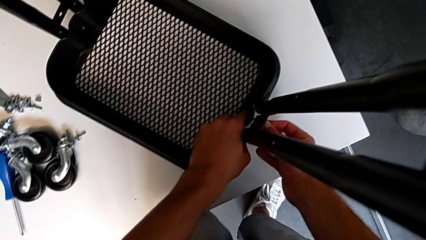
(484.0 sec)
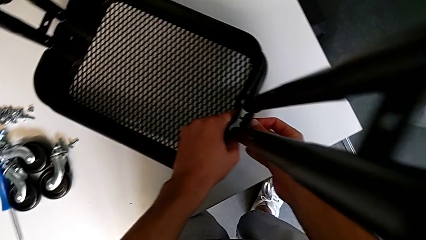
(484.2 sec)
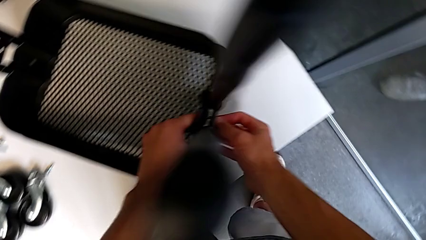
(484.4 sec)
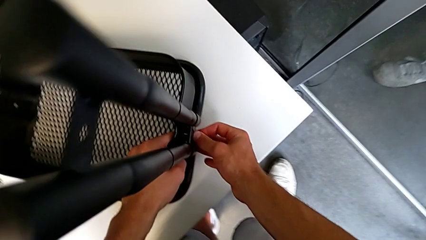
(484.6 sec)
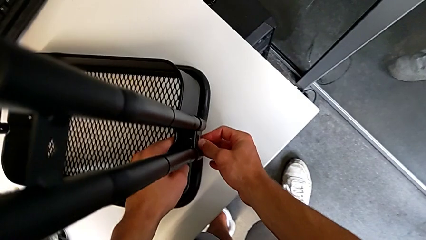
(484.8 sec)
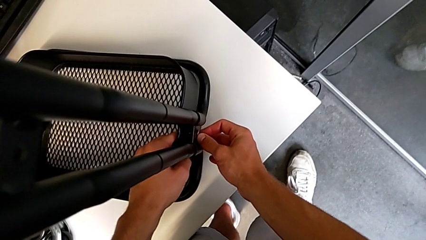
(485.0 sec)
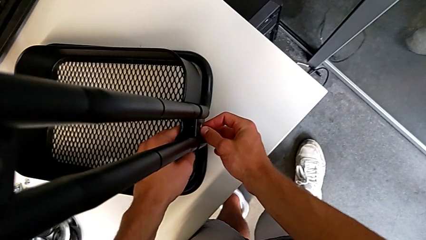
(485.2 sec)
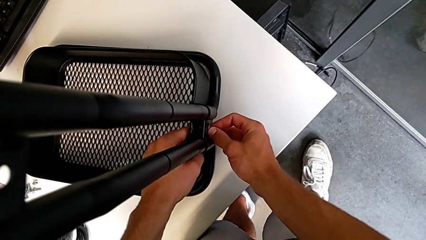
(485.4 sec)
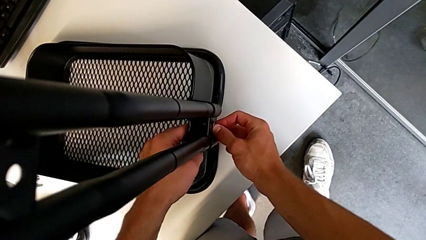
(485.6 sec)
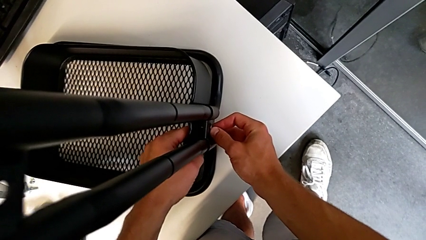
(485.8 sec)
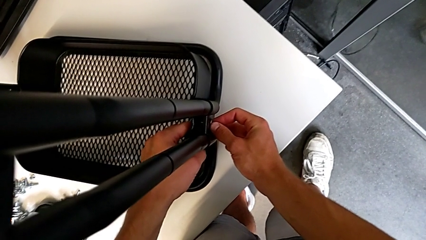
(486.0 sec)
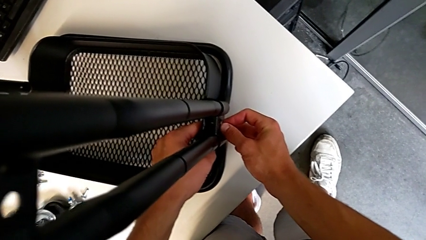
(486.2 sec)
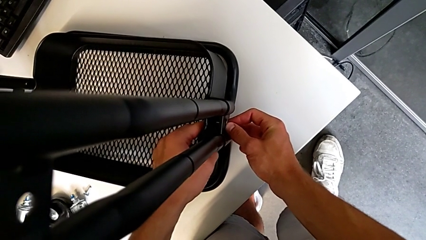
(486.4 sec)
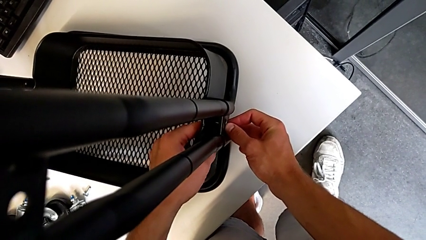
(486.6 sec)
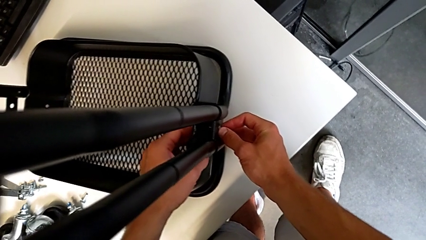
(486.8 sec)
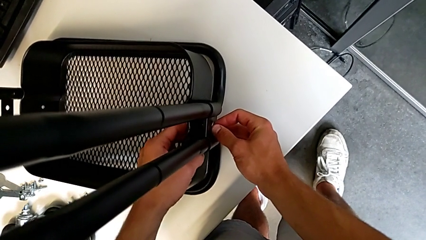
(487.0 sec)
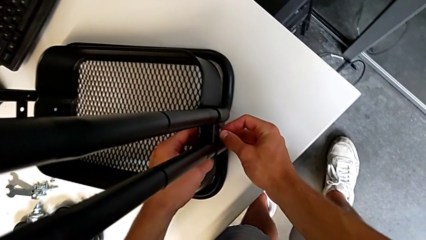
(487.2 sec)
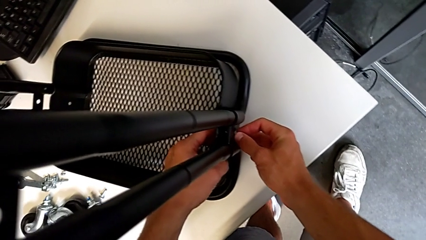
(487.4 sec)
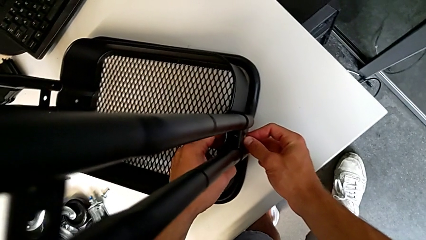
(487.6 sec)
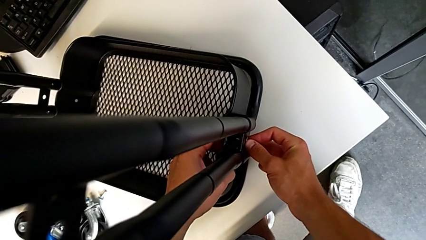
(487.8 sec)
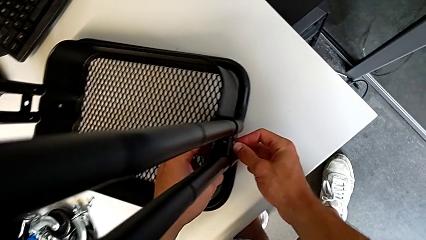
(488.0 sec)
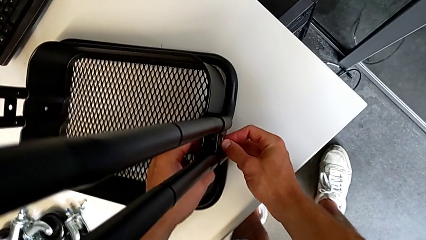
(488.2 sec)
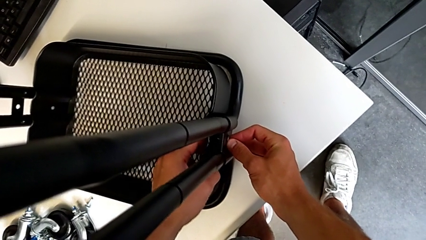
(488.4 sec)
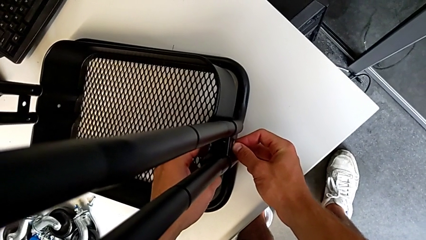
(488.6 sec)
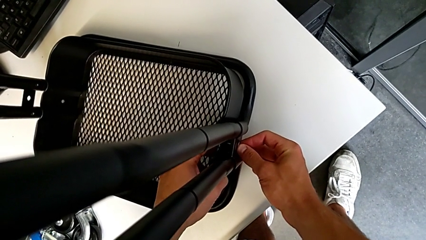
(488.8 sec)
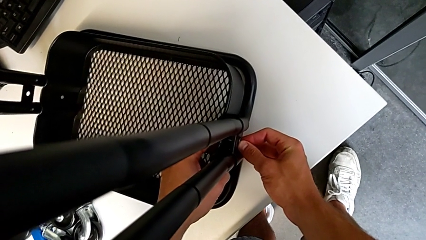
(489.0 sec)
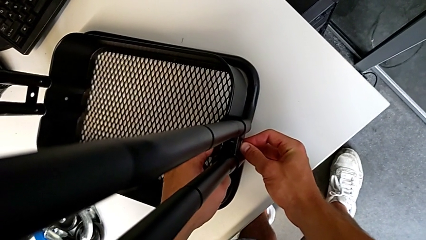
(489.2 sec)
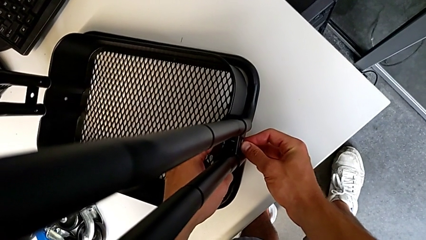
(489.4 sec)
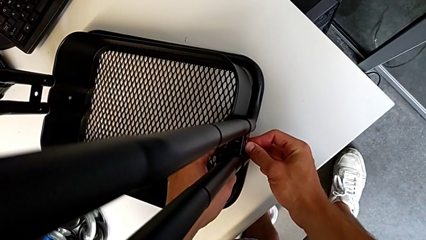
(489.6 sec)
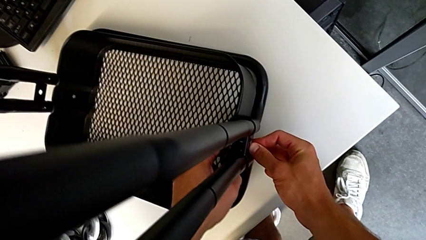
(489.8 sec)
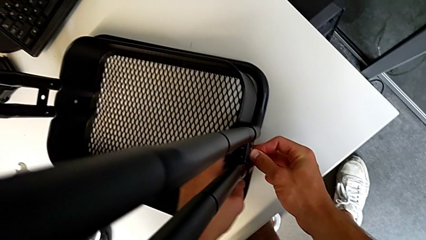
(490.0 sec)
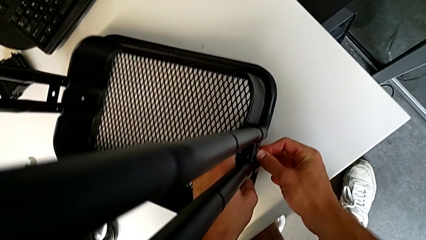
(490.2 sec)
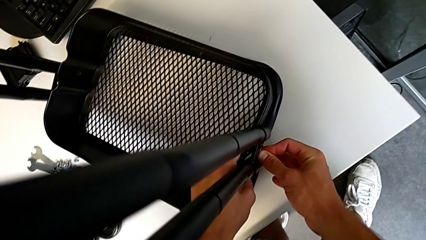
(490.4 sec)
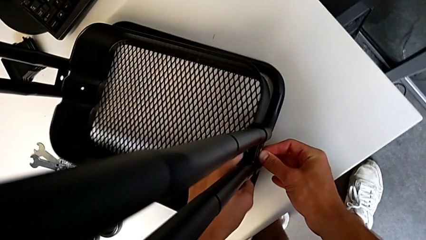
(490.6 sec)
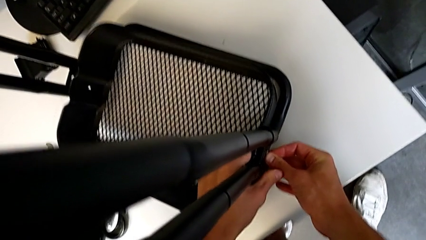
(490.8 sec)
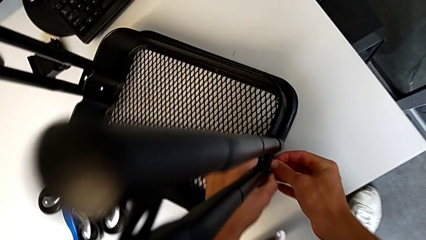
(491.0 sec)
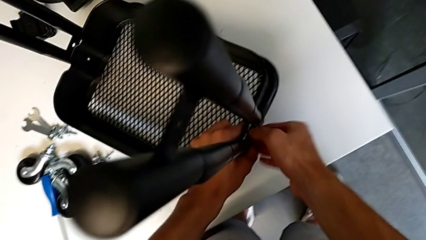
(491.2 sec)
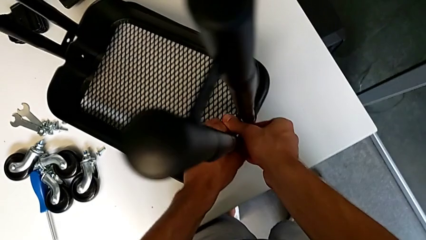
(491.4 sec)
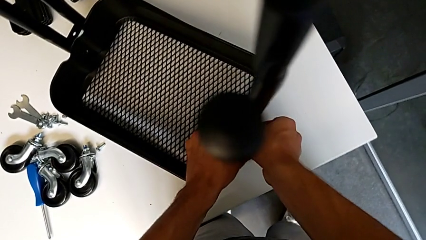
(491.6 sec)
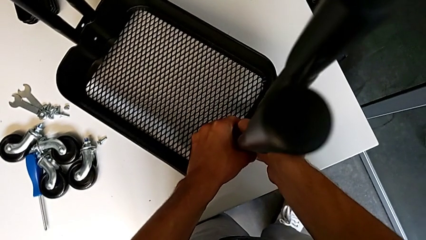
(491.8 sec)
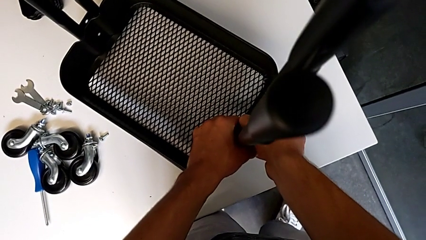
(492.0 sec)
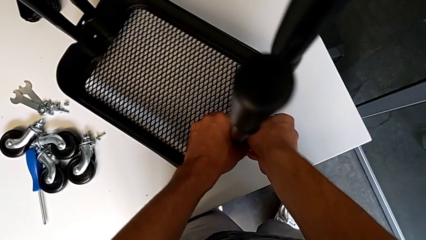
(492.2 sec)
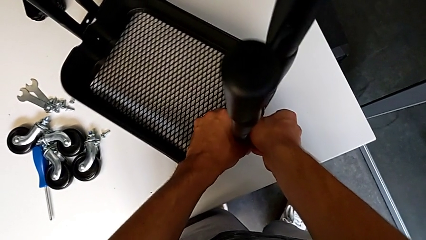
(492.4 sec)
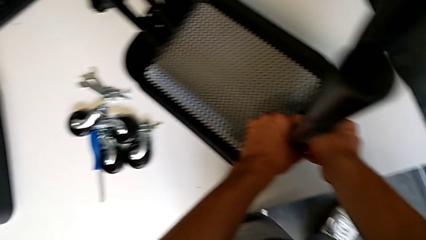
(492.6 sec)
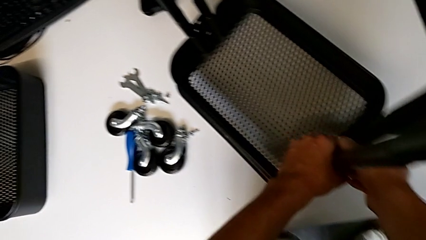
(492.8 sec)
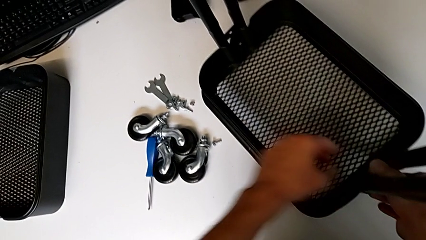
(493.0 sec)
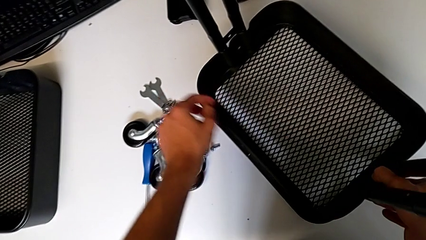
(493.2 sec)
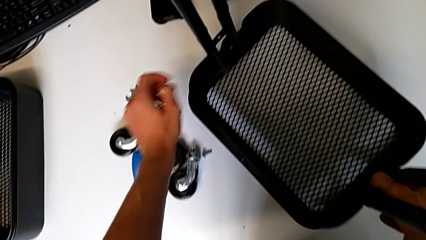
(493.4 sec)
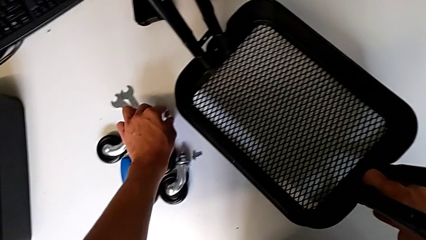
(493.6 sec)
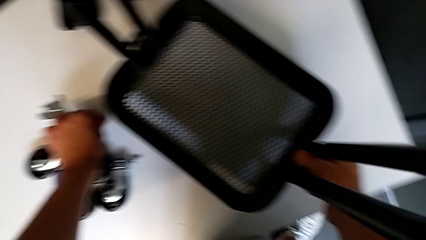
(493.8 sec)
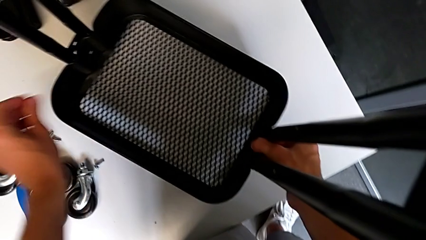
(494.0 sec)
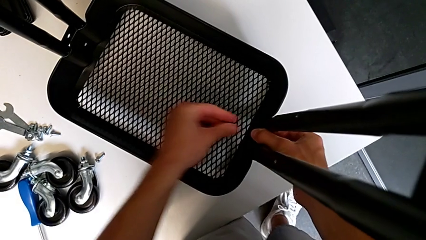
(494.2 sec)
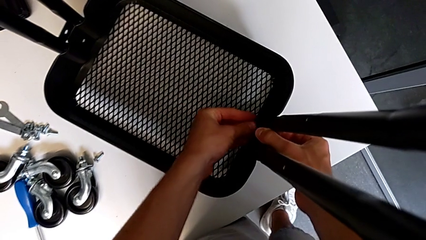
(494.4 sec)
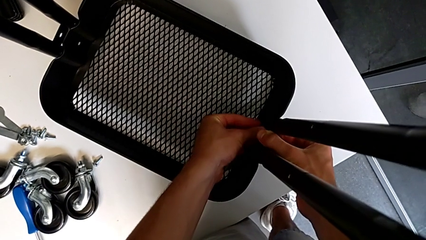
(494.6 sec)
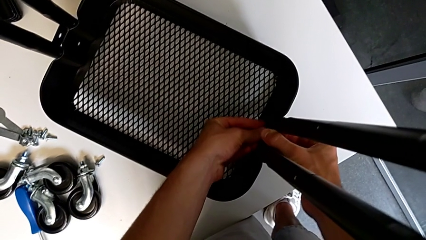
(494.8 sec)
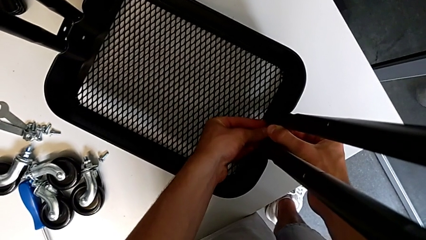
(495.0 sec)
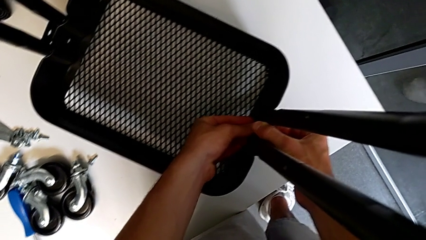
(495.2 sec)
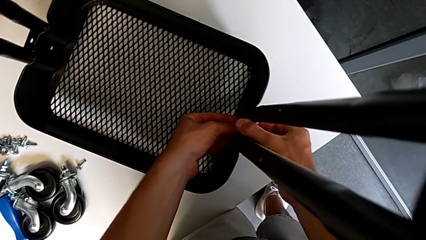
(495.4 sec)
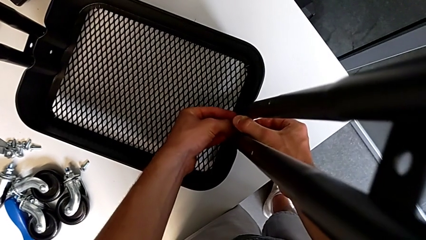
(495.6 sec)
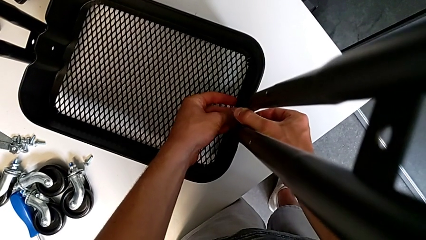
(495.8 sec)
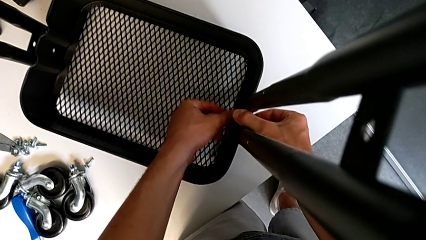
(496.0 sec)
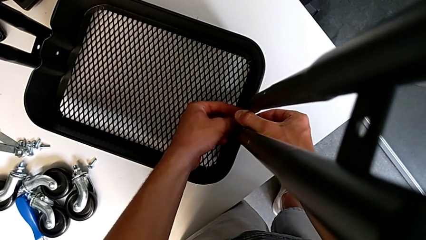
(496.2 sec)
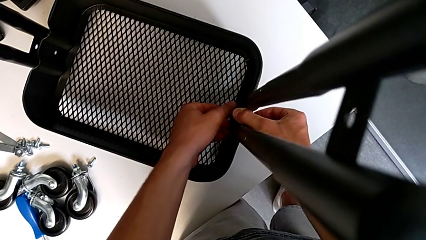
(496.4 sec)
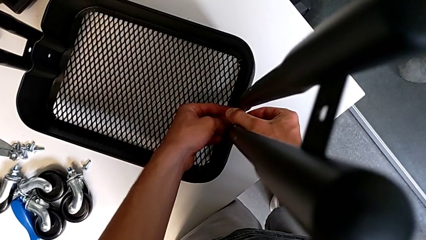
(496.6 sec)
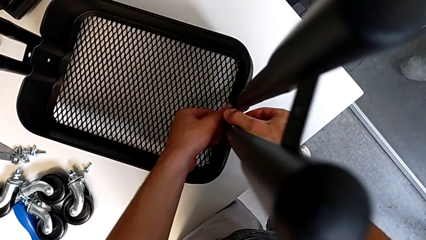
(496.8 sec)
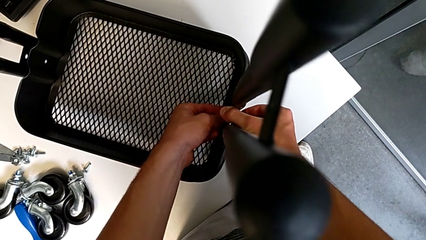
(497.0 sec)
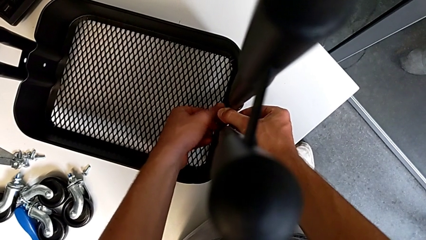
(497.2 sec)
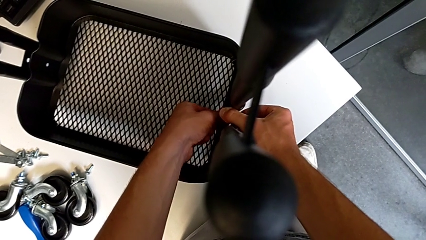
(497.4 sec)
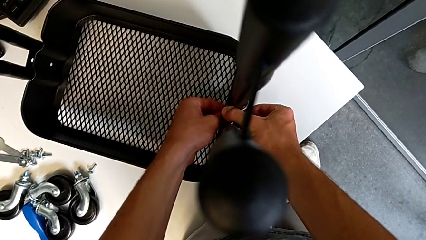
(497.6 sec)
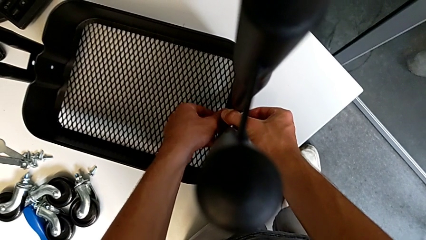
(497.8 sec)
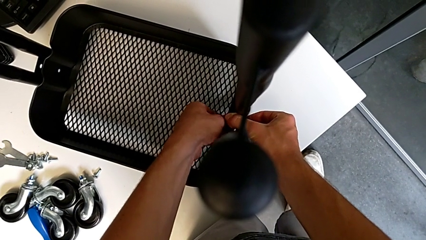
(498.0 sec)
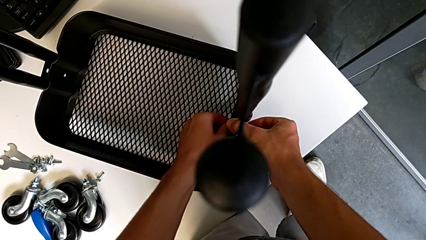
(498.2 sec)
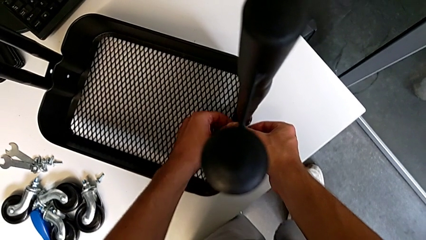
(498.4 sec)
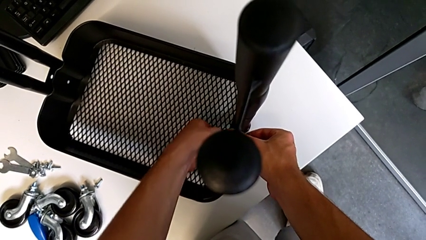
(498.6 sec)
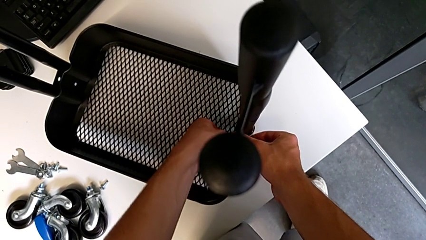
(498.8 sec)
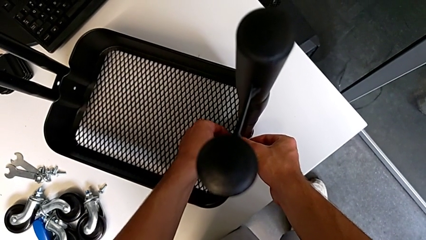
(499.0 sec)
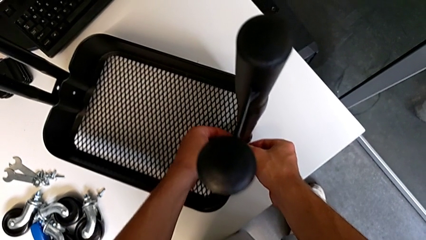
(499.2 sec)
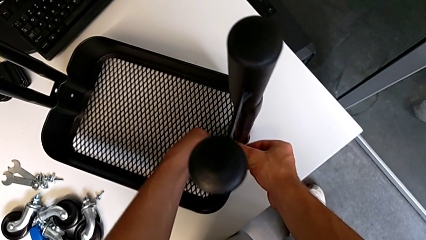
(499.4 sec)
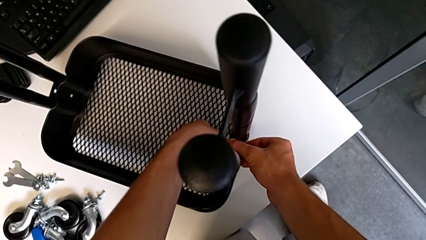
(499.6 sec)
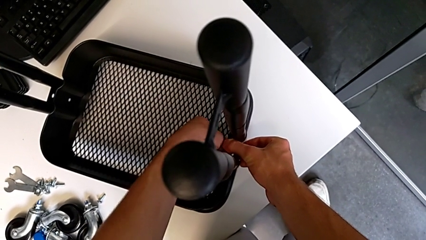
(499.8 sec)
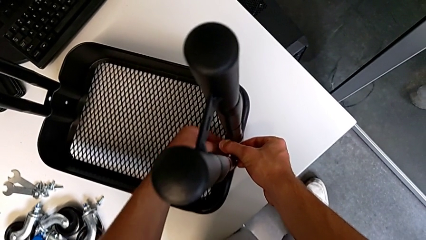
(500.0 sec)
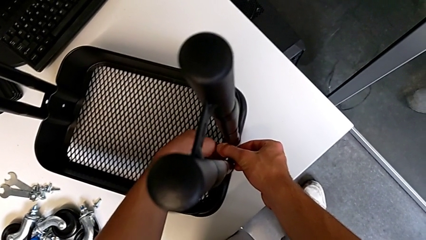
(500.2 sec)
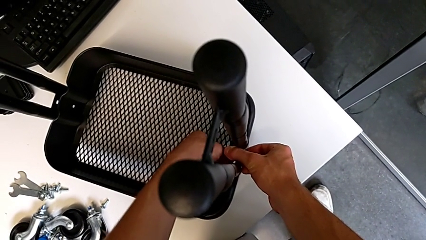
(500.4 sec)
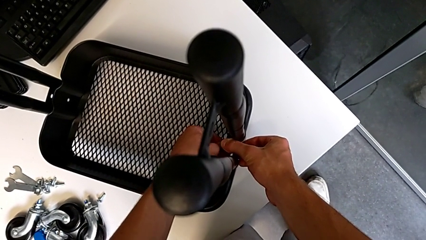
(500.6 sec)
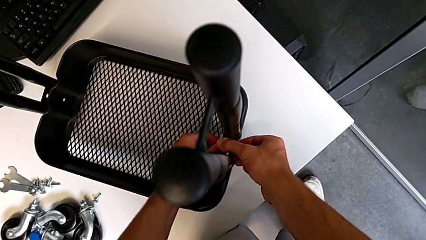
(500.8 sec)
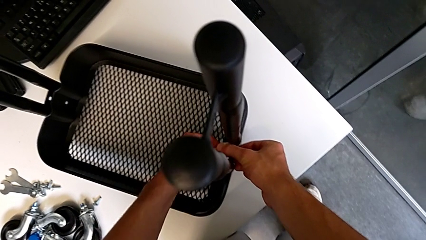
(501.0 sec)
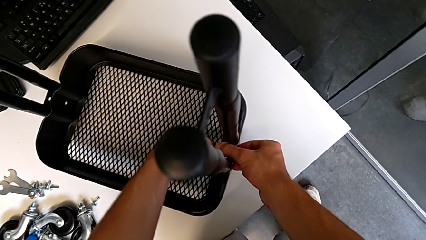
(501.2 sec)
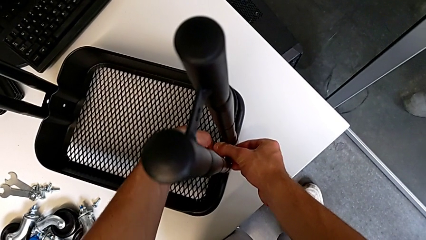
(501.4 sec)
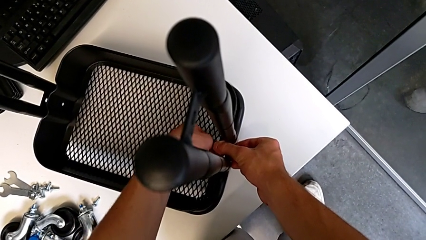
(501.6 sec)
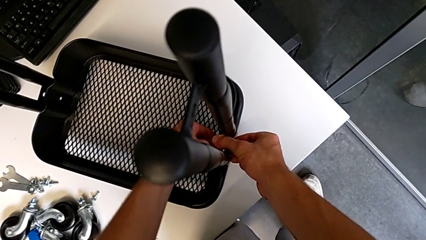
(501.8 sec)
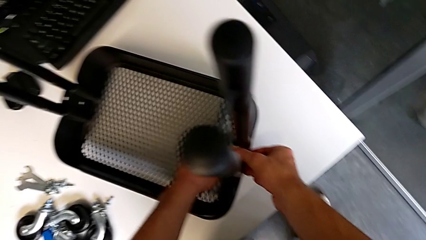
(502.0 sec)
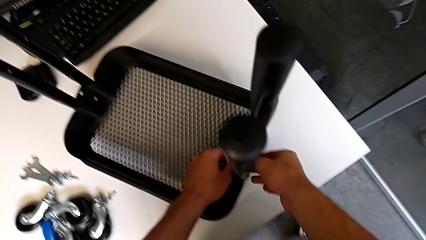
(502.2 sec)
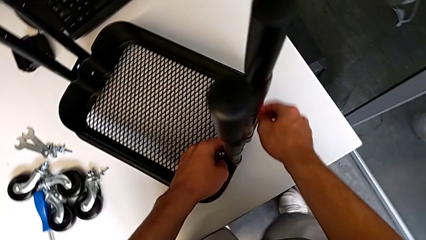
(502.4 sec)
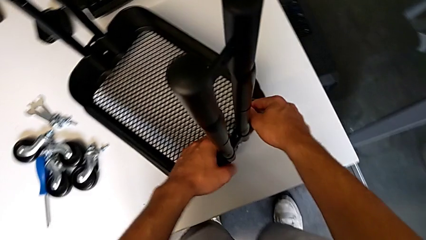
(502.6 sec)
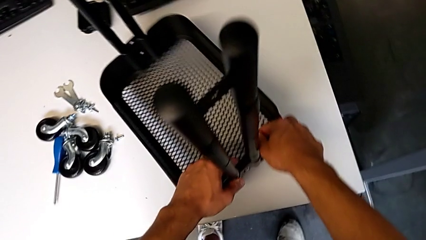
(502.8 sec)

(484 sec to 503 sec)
The camera wearer is assembling the first tray. They keep aligning the bracket, grab the hex nut, insert it and screw it.
